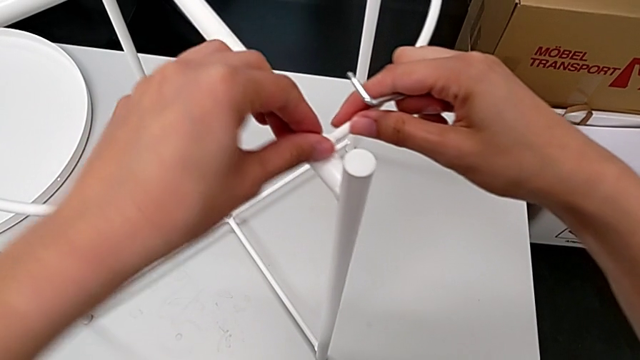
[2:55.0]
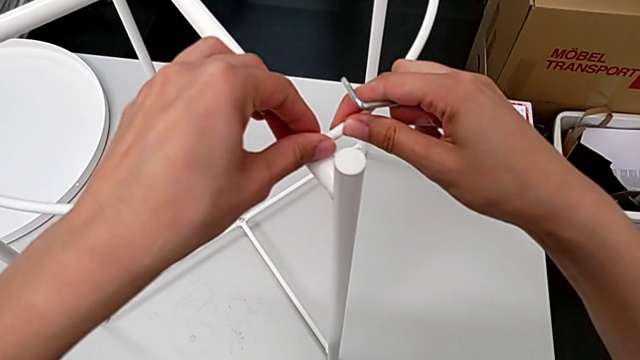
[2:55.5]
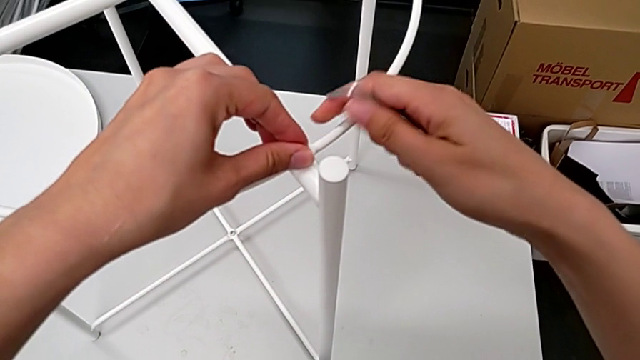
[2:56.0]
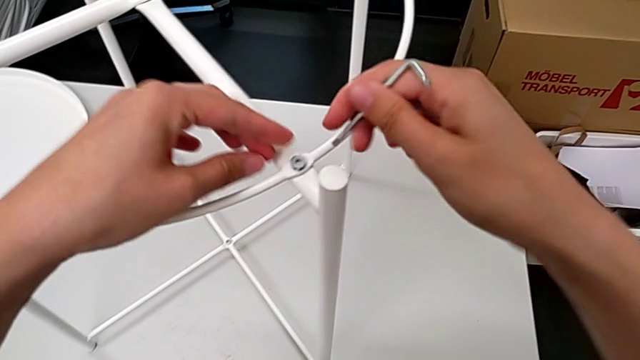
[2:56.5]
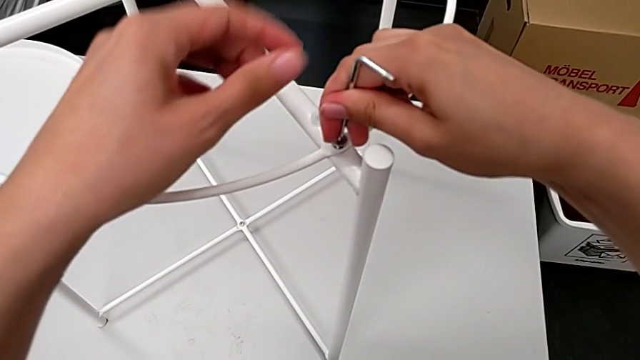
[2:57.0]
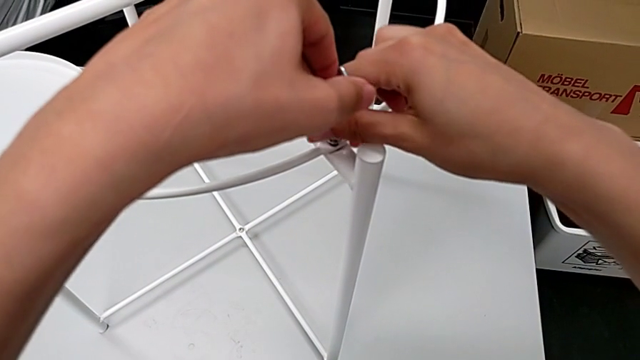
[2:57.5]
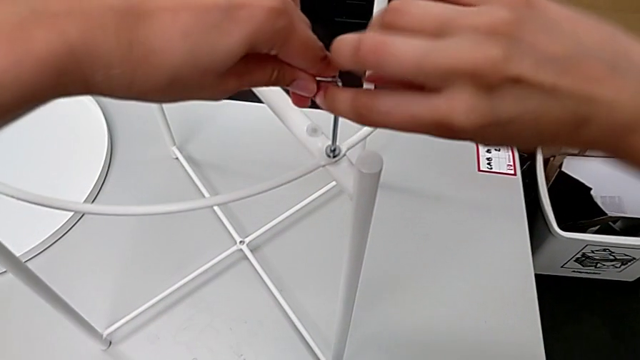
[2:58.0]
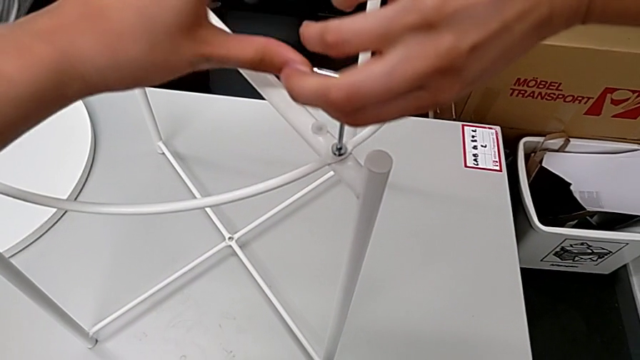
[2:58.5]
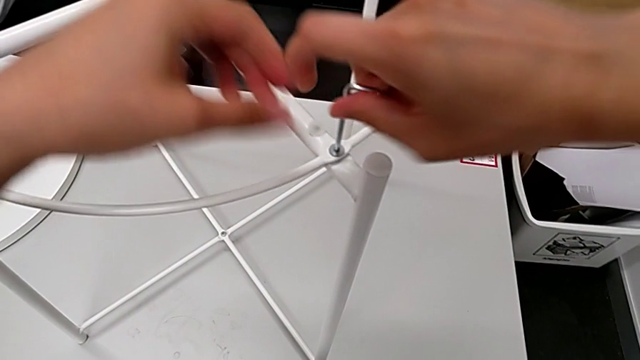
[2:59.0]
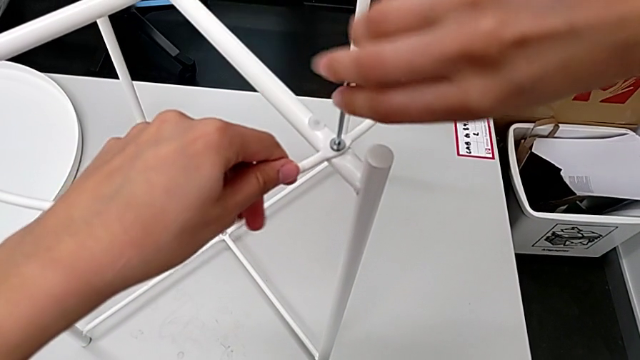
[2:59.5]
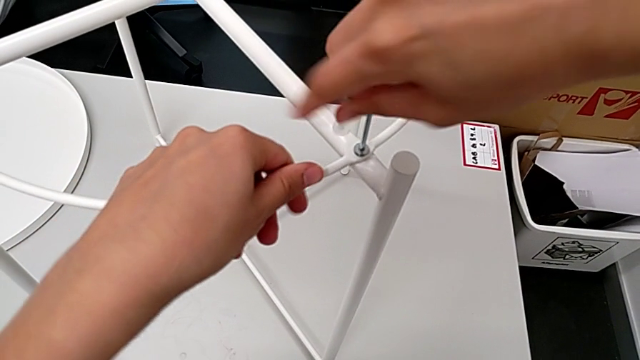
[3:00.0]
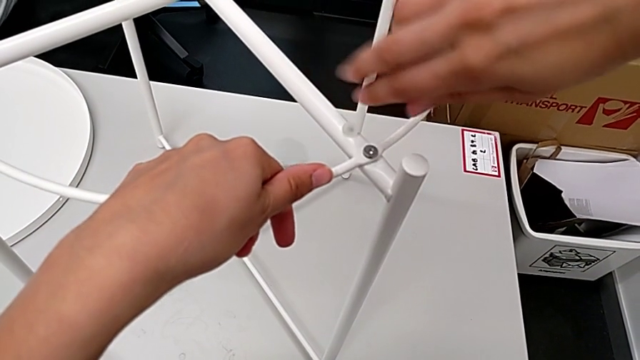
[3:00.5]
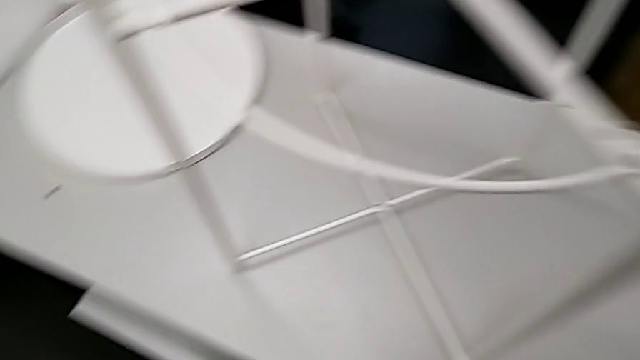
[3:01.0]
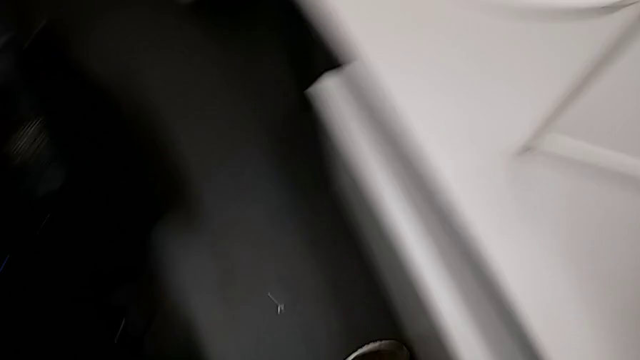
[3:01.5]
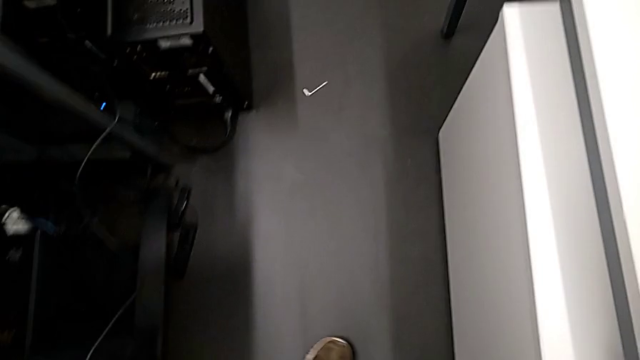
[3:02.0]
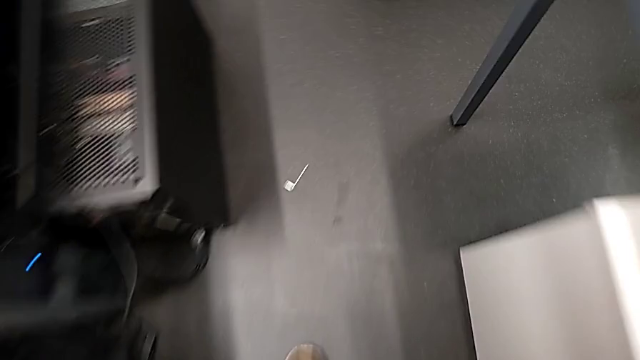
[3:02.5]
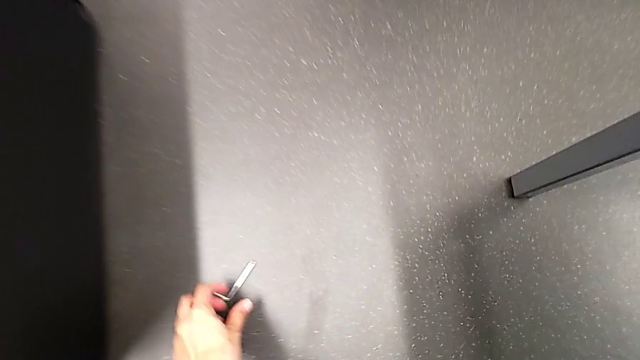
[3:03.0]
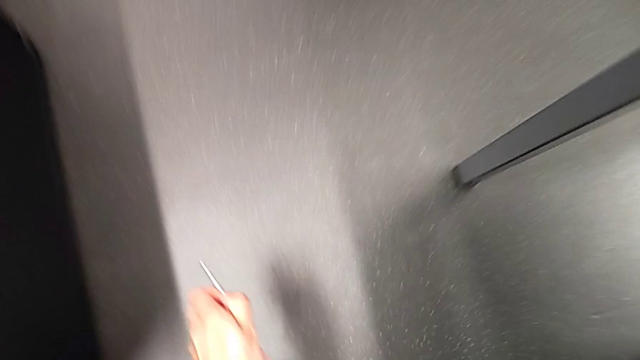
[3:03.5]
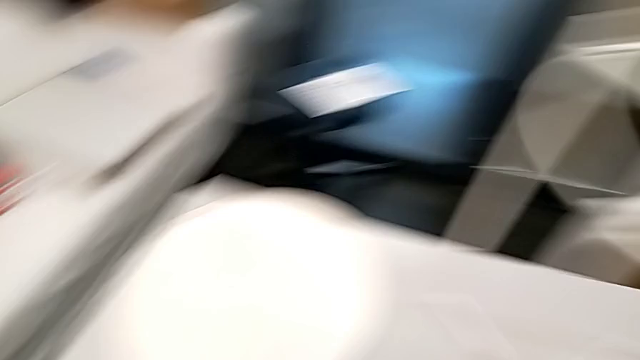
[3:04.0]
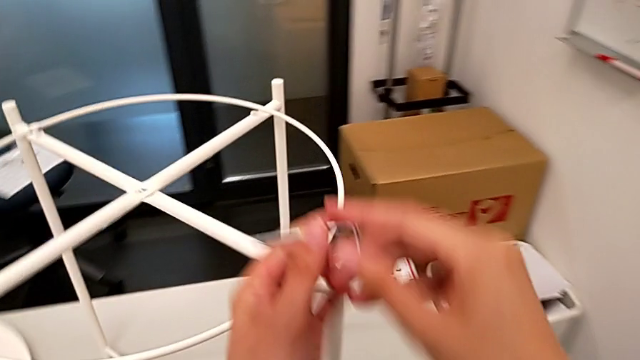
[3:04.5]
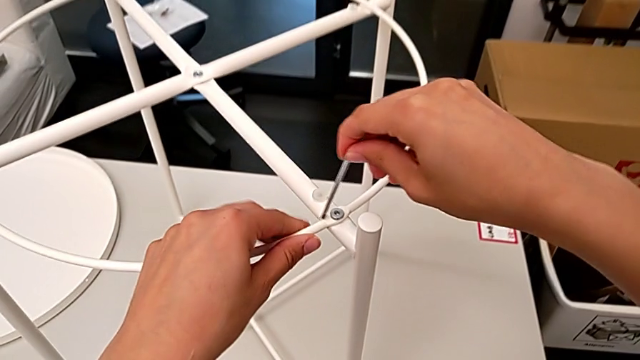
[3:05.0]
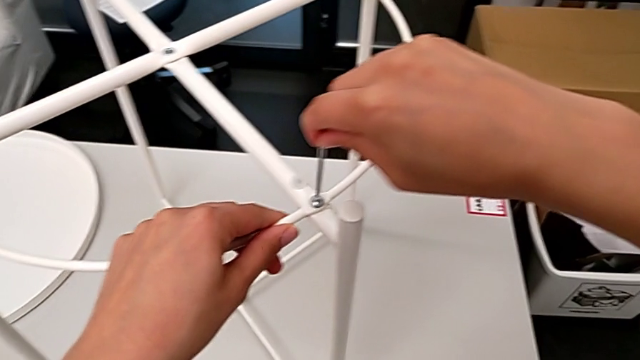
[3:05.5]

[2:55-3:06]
The camera wearer is assembling the circle. They insert the Allen wrench, screw the third hex socket head, place the Allen wrench, approach the Allen wrench, grab it, approach the first leg and insert the Allen wrench.

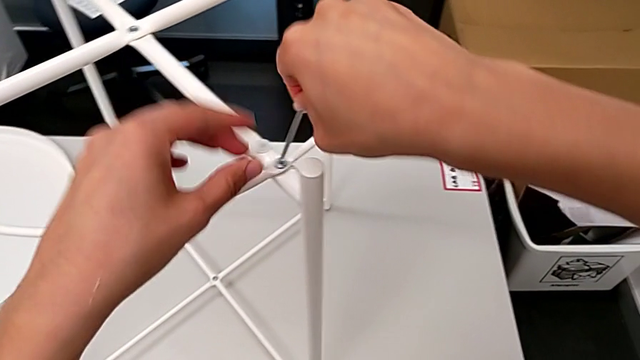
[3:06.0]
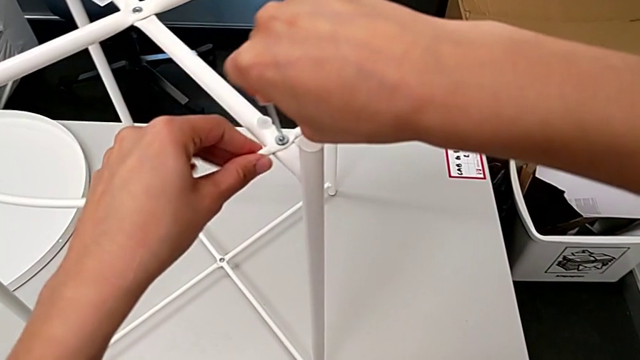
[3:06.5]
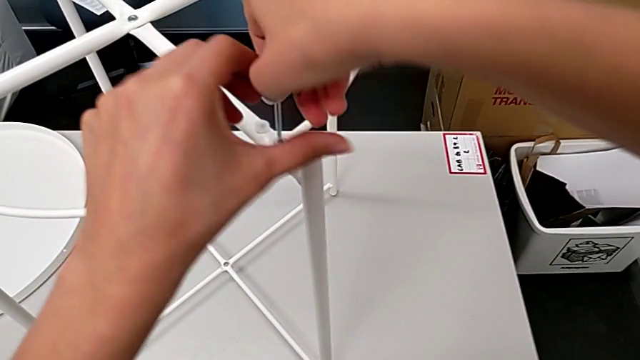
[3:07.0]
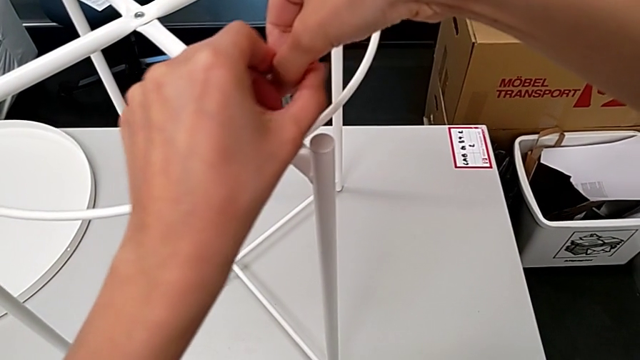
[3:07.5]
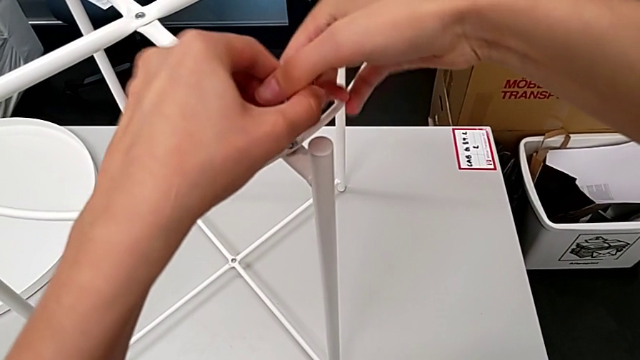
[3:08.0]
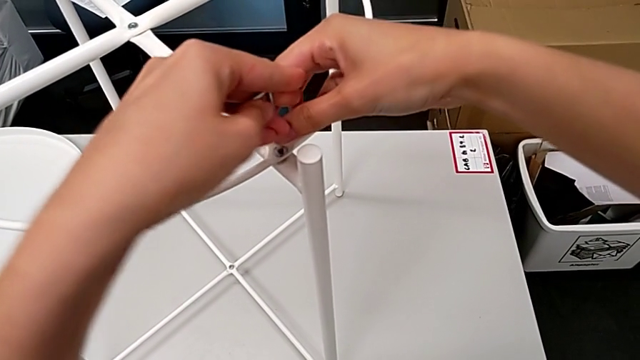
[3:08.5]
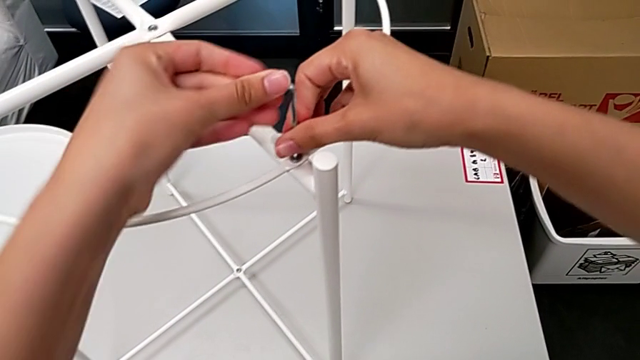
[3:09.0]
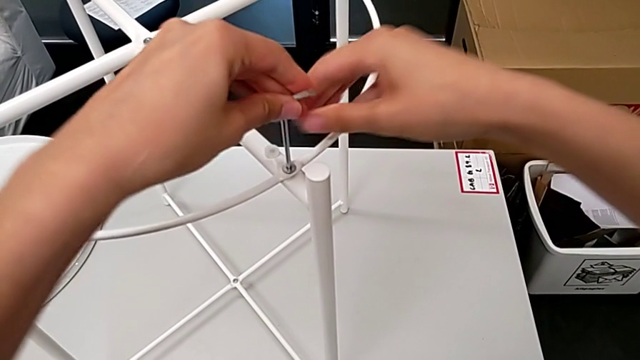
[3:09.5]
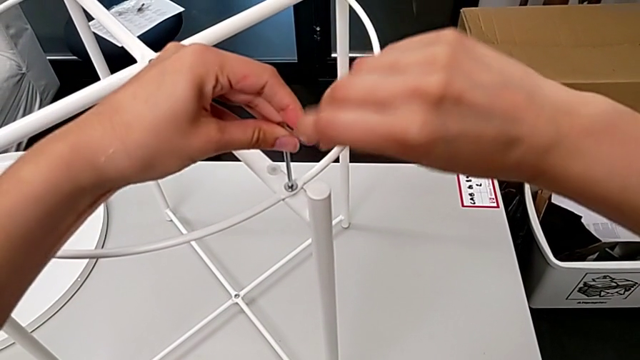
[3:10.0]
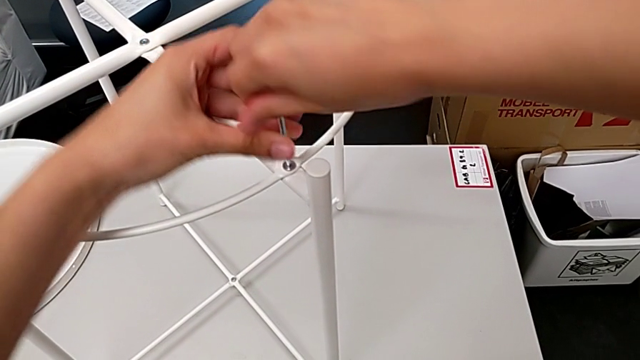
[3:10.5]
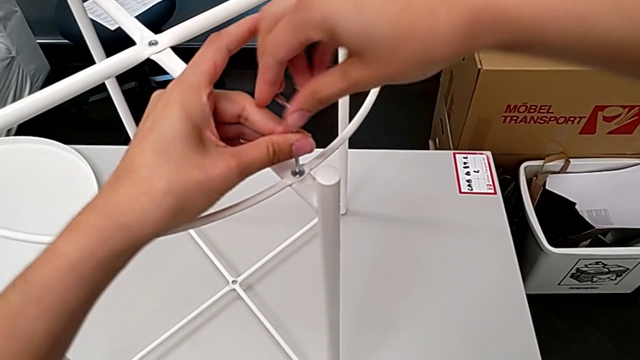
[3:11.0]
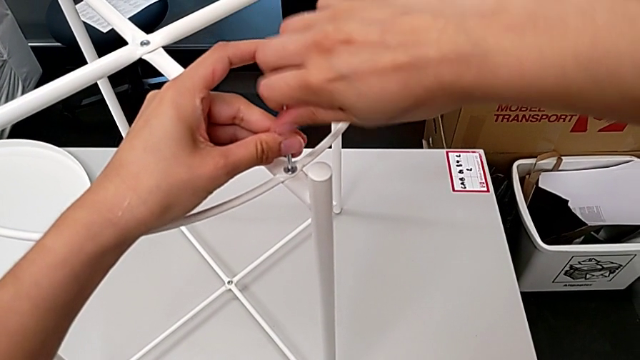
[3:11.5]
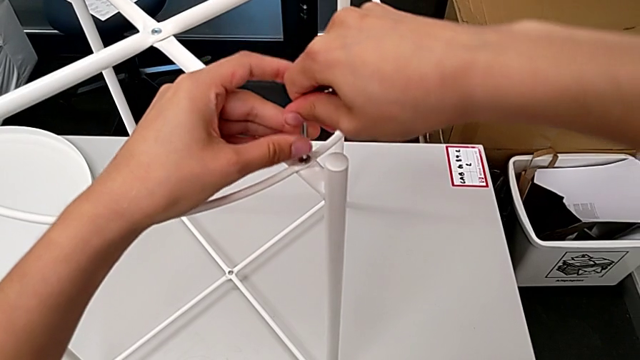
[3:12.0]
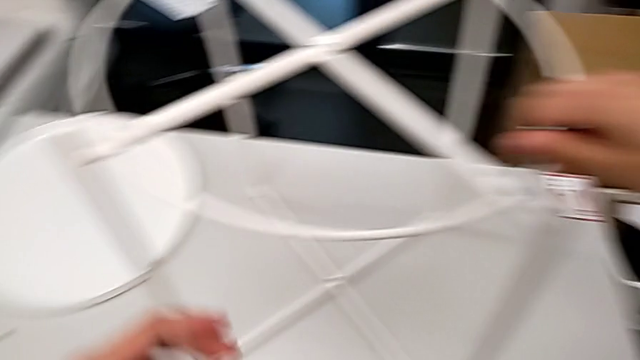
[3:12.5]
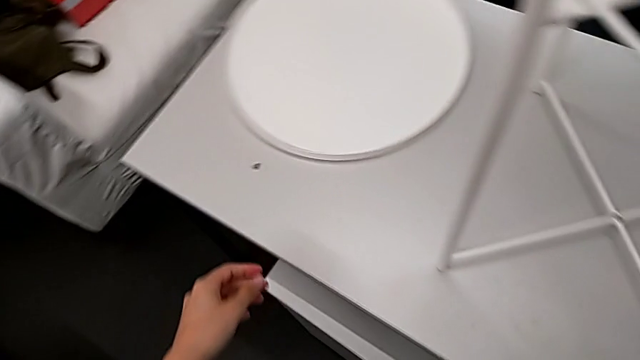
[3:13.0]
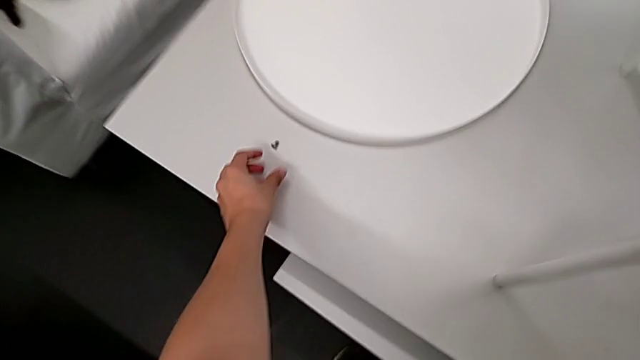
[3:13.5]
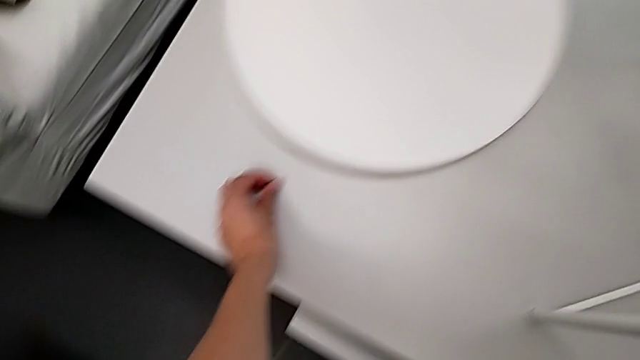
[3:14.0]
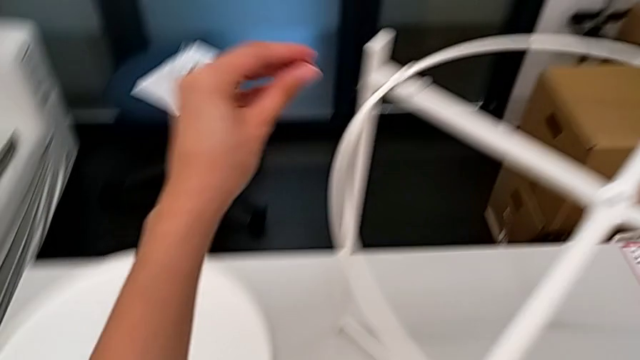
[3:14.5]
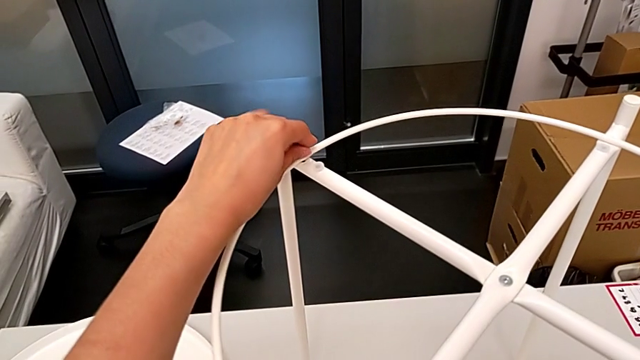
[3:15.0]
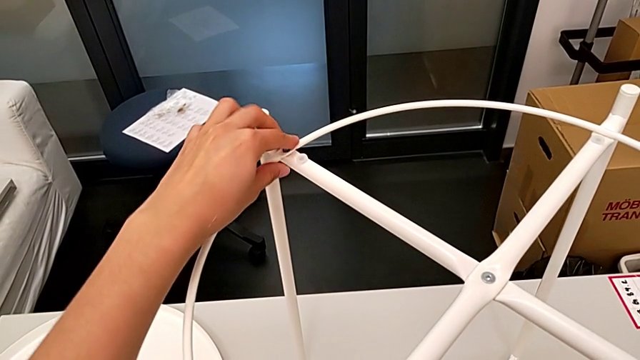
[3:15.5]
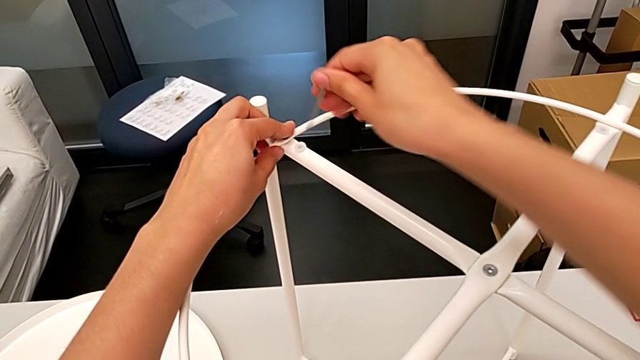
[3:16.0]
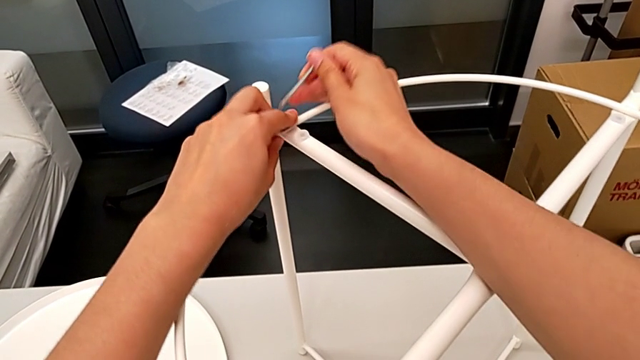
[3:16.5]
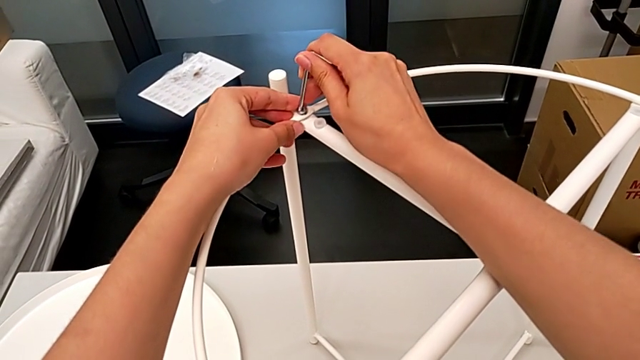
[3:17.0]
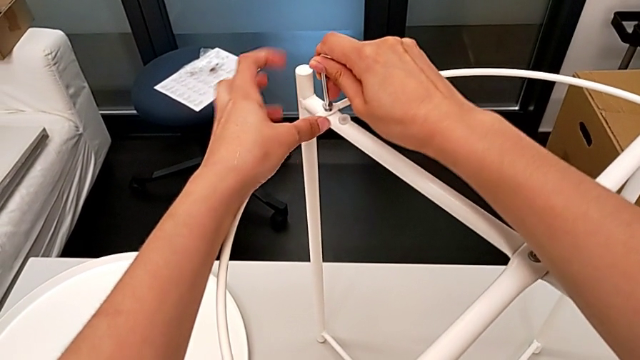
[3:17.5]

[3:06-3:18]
The camera wearer is assembling the circle. They screw the third hex socket head, approach the fourth hex socket head, grab it, approach the second leg, insert the fourth hex socket head, approach the second leg and insert the Allen wrench.
